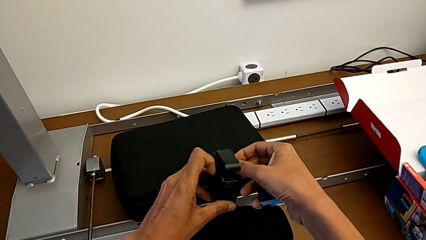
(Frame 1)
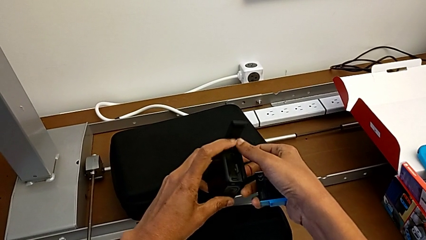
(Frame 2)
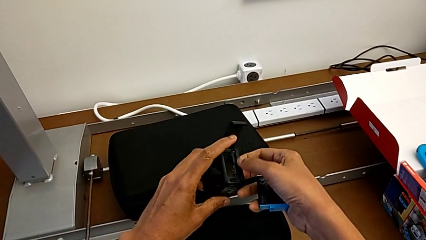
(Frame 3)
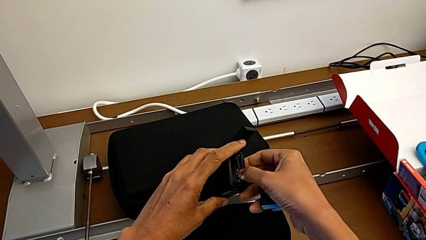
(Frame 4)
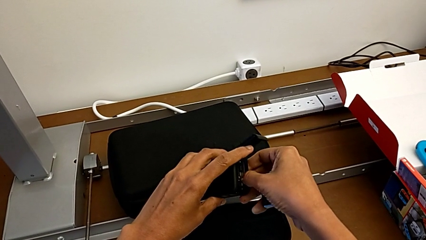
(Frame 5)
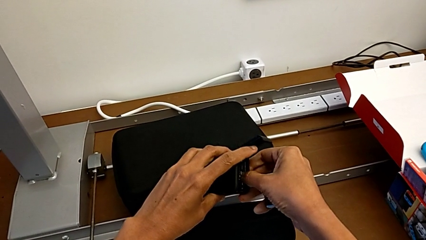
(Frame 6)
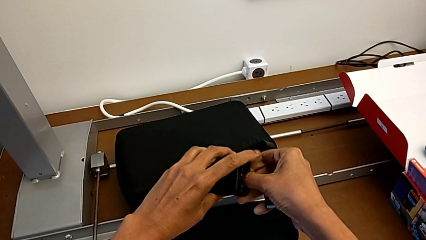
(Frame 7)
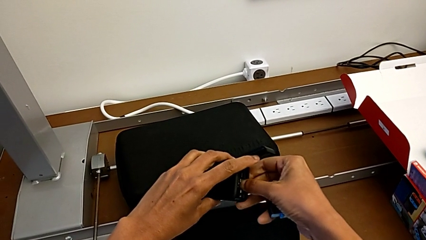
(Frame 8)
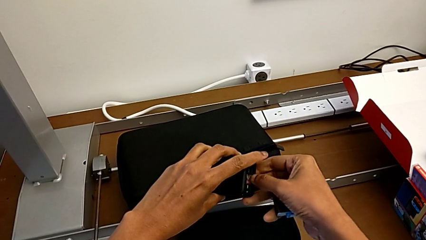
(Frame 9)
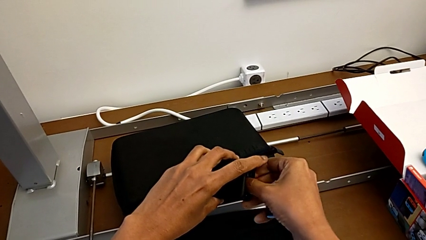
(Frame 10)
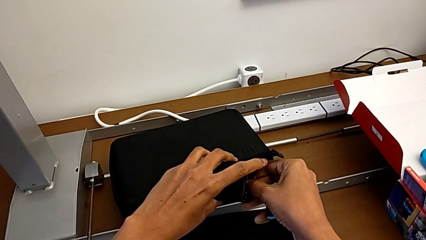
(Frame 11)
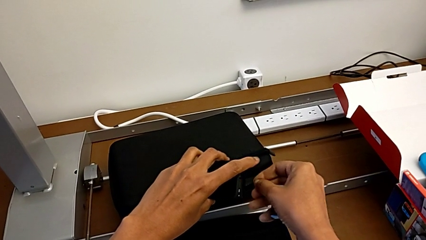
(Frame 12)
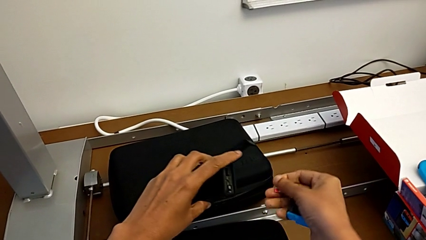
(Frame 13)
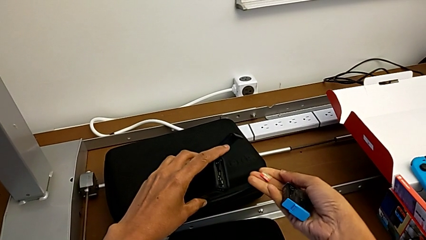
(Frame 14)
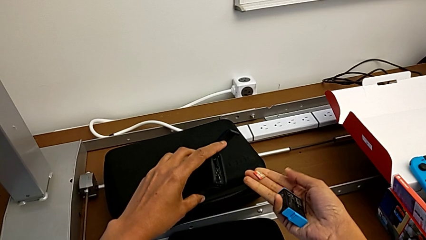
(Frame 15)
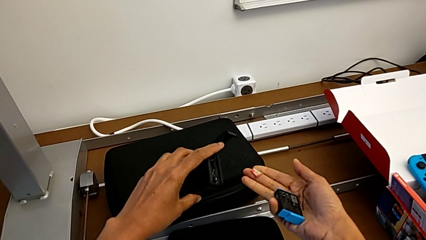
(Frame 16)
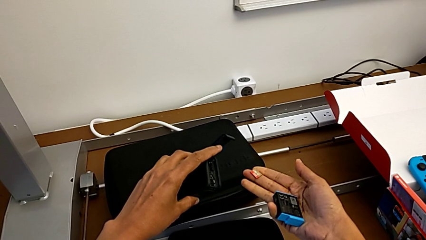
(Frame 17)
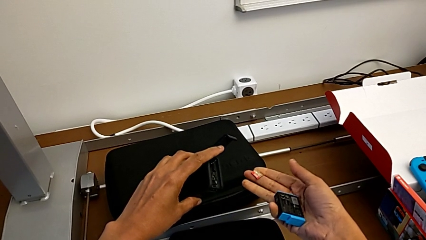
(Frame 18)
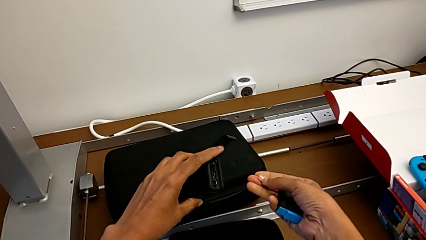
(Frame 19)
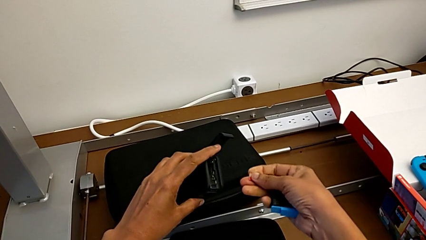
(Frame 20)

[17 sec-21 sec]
The camera wearer is removing the battery and micro SD card. They keep withdrawing the SD card.

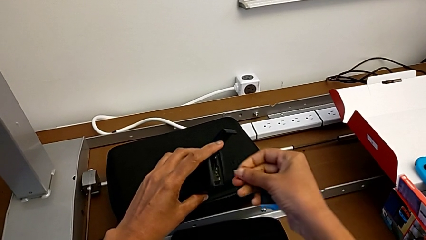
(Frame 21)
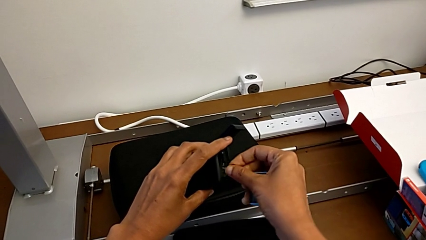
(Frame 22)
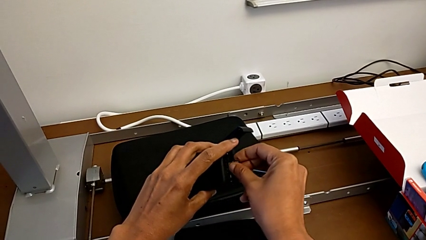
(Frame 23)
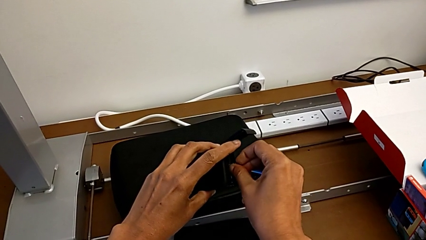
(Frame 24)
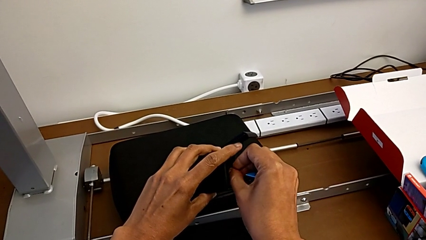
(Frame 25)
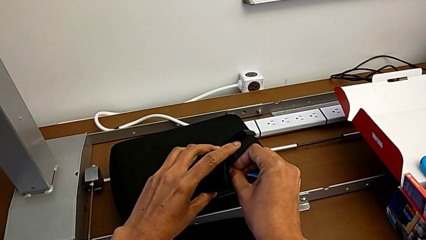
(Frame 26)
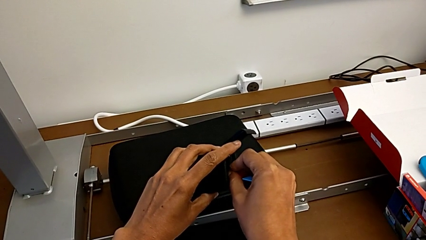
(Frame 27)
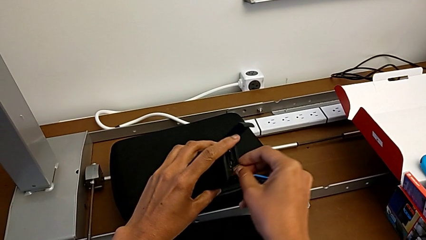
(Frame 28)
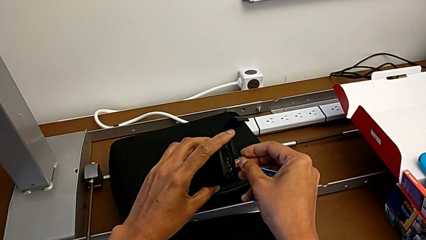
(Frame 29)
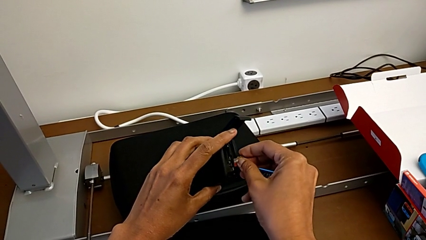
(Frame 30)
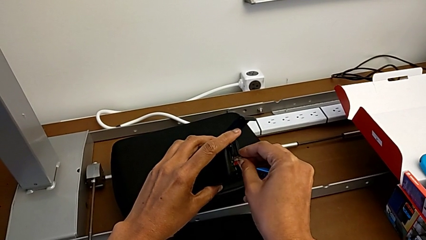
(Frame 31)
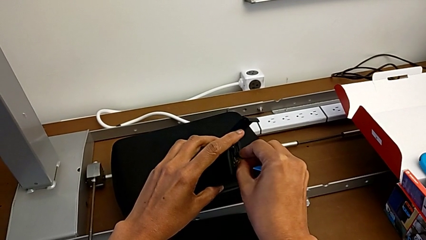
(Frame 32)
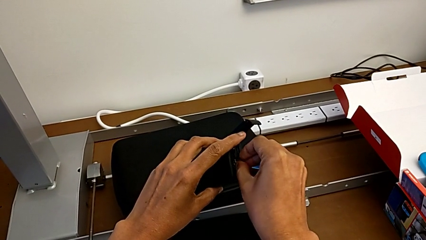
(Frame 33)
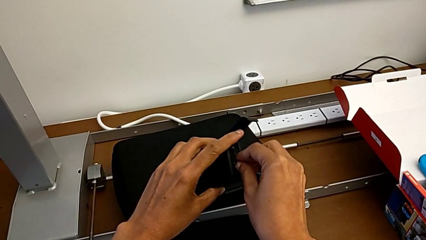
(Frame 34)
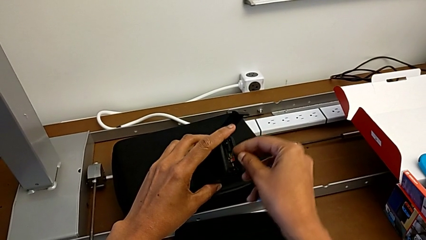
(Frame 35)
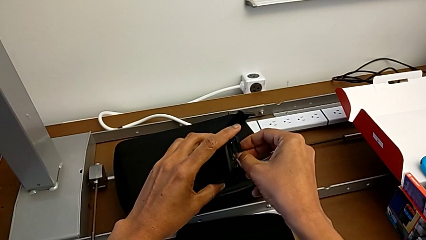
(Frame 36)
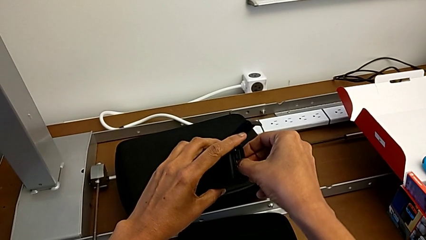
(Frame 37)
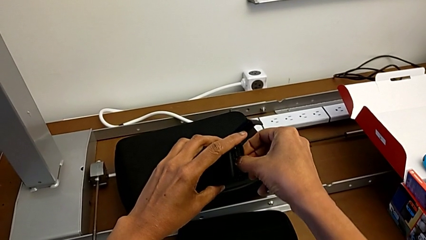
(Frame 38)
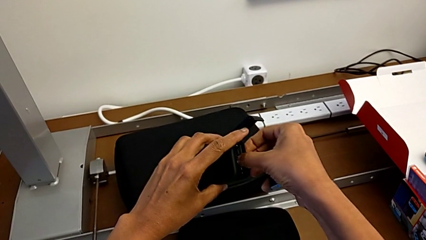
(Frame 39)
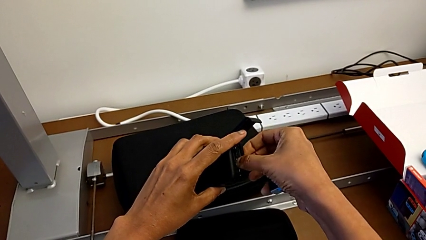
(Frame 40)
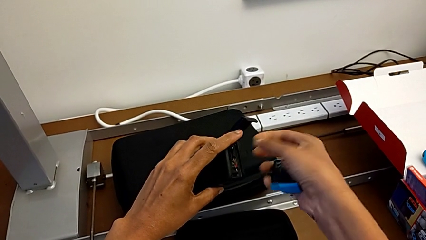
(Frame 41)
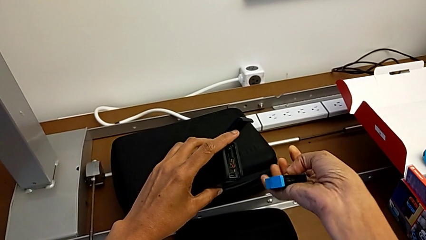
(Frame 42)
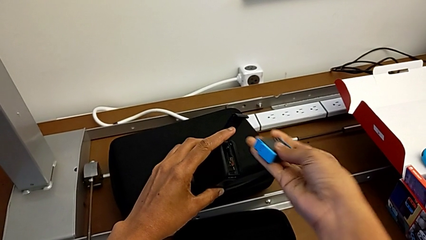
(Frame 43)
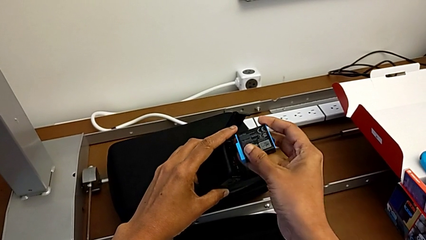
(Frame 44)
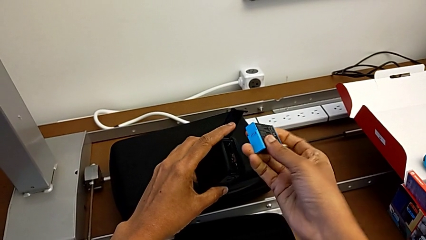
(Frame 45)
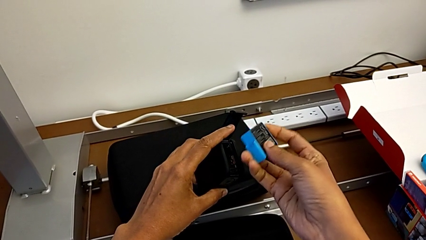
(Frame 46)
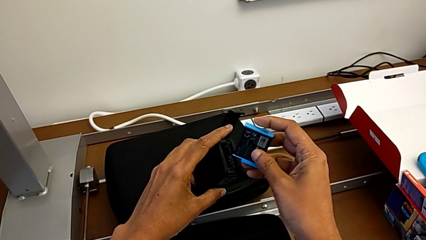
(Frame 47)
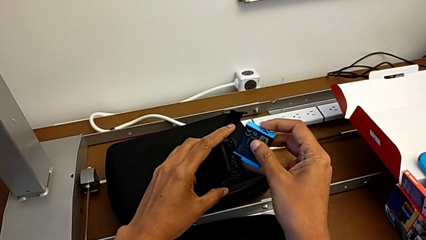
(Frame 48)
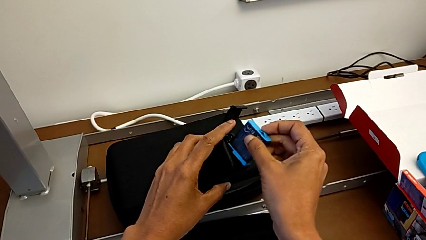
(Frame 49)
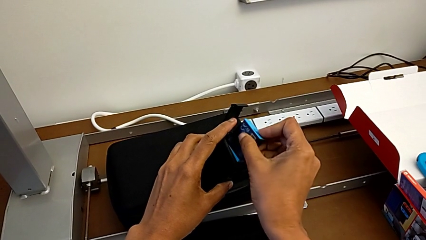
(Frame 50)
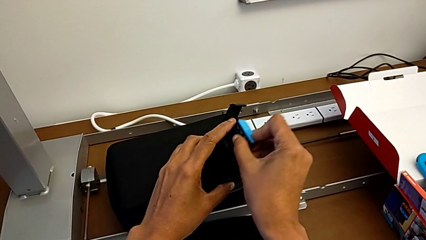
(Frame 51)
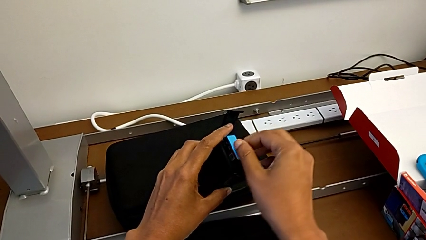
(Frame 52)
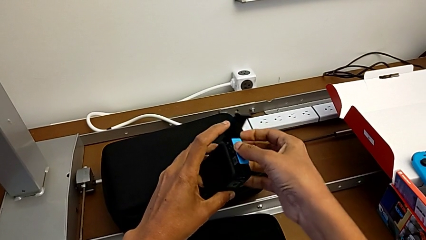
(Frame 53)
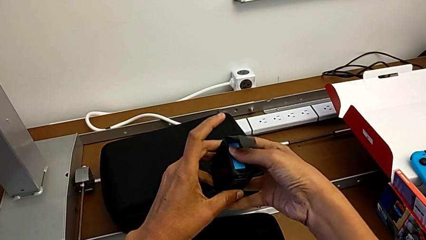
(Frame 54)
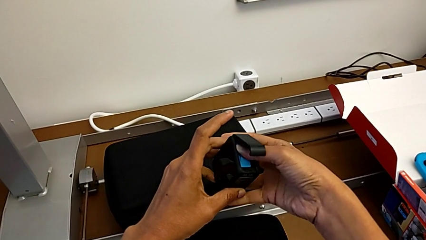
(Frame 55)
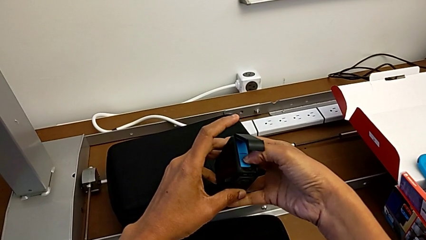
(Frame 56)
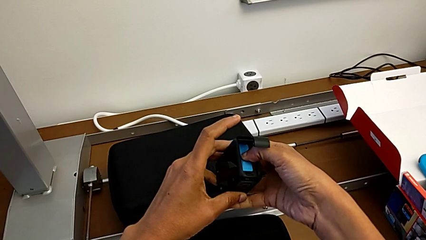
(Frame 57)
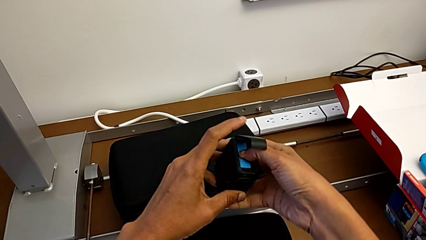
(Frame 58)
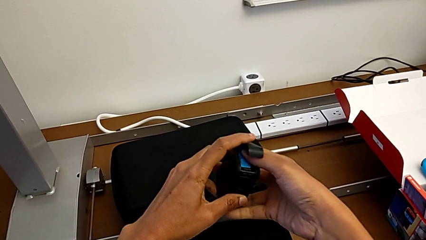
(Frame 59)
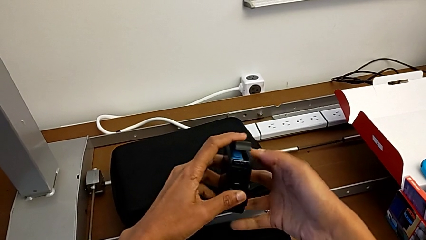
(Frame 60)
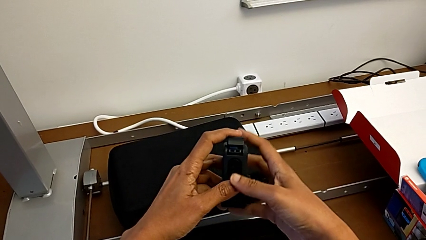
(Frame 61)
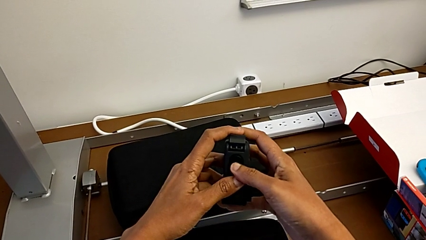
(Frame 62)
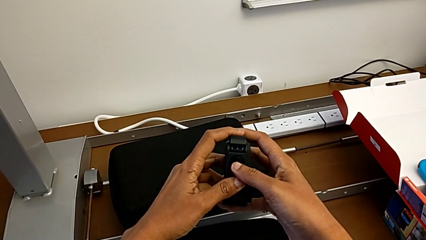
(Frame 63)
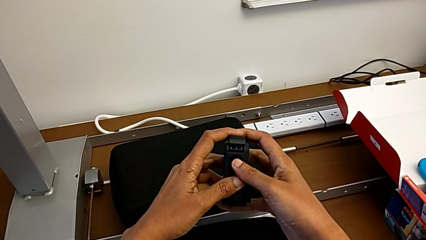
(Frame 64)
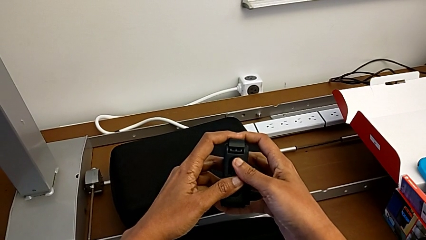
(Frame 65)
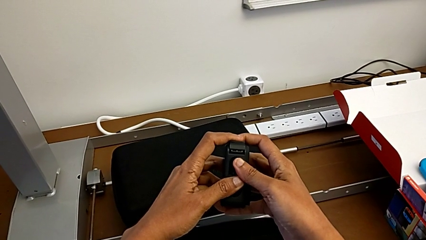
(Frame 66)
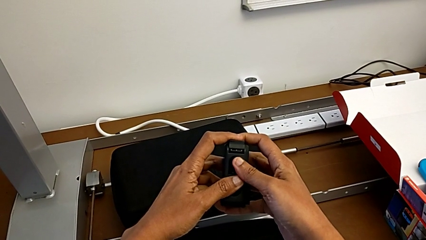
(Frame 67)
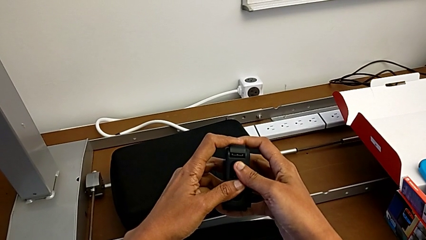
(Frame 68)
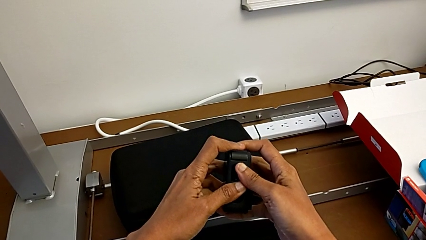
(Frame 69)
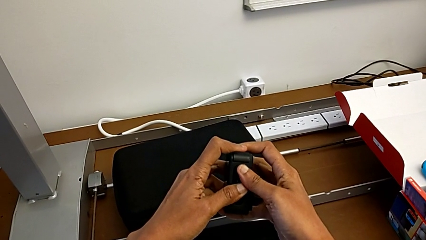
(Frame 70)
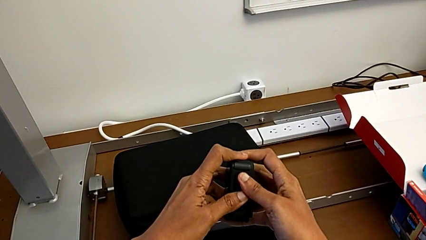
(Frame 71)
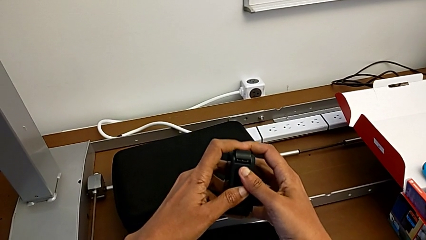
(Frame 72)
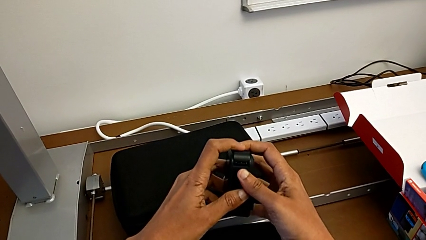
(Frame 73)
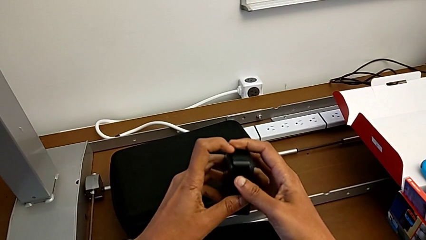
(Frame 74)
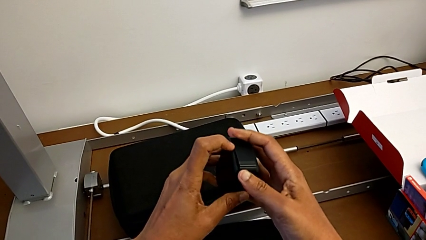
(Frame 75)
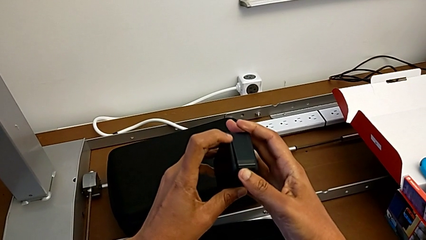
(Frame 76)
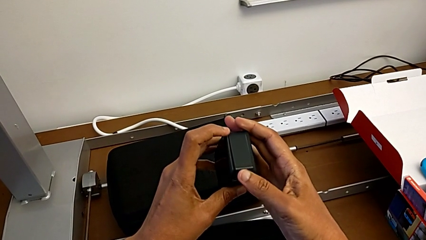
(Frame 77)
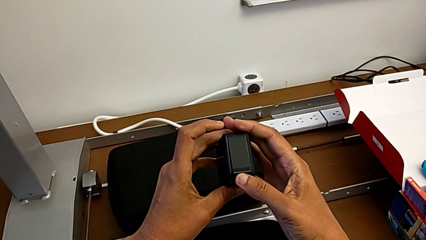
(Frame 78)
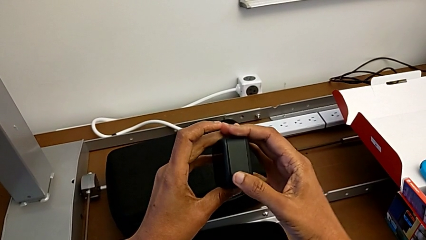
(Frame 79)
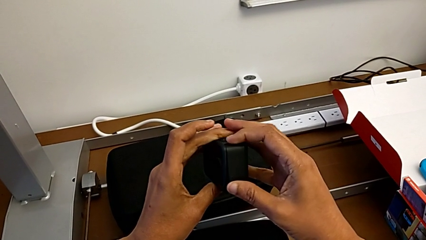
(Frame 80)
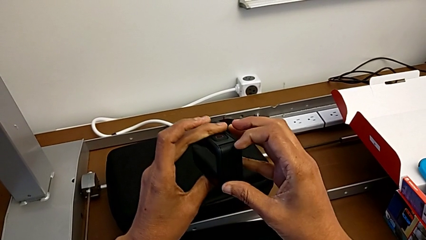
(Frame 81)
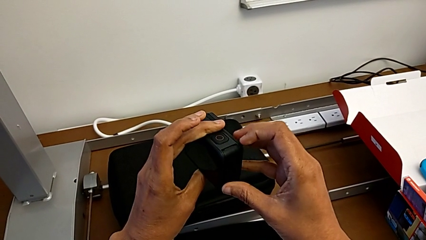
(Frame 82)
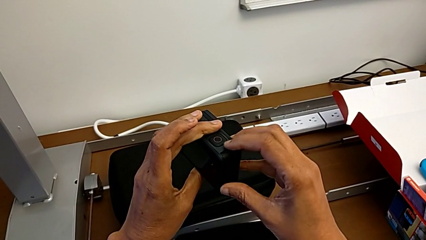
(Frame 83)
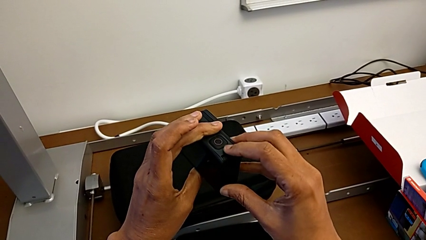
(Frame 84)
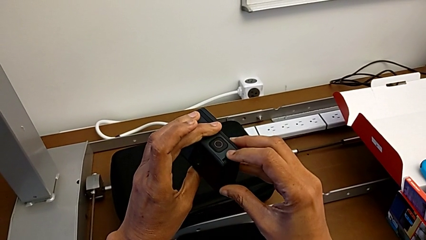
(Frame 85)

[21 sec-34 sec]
The camera wearer is putting the battery and micro SD card back. They place the SD card, place the battery, push it and begin to push the battery door.
